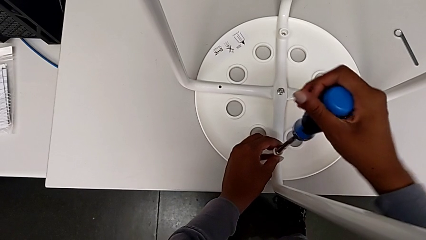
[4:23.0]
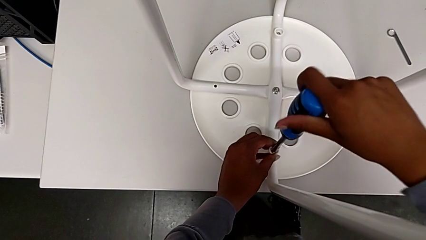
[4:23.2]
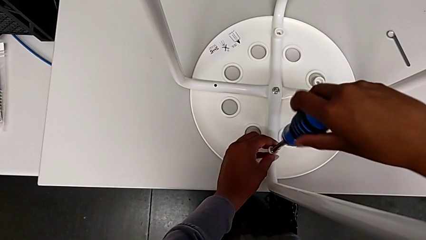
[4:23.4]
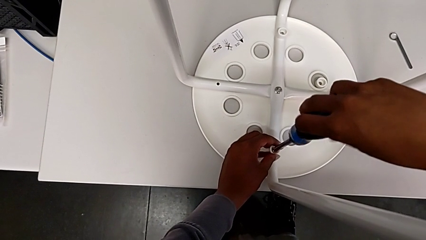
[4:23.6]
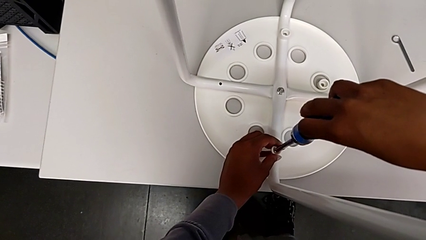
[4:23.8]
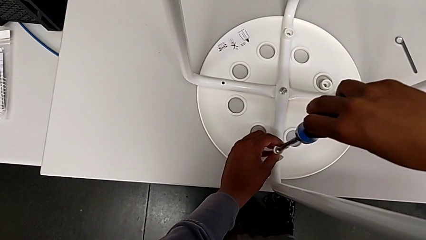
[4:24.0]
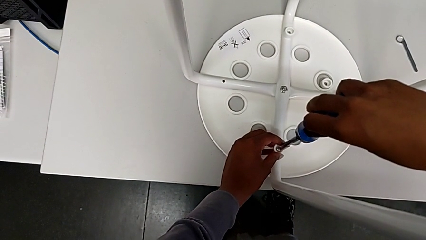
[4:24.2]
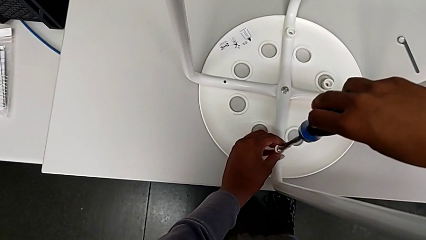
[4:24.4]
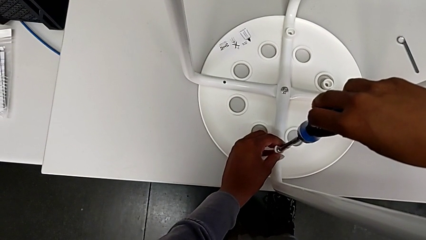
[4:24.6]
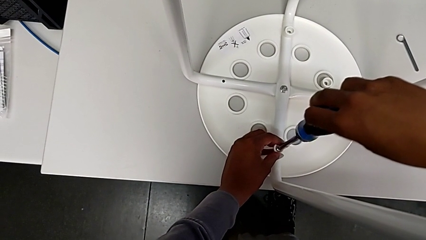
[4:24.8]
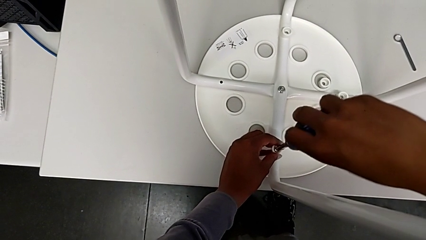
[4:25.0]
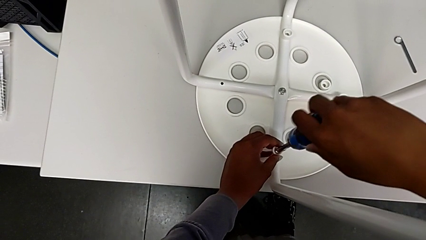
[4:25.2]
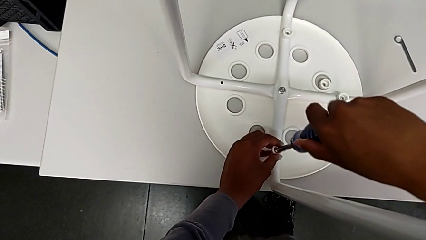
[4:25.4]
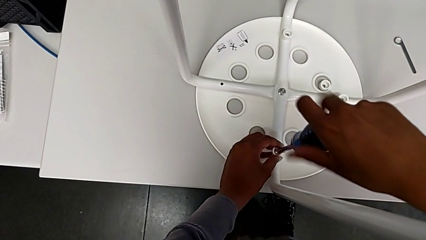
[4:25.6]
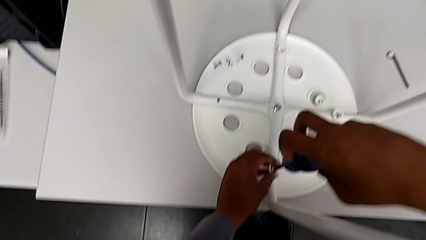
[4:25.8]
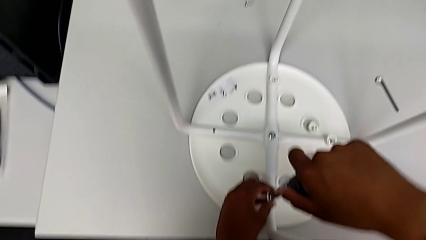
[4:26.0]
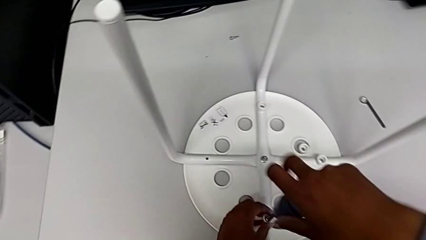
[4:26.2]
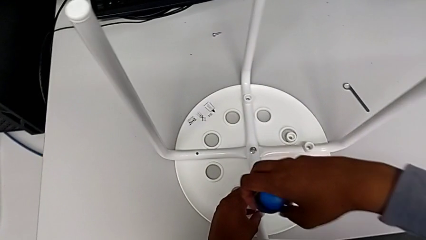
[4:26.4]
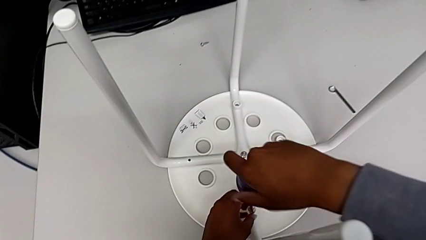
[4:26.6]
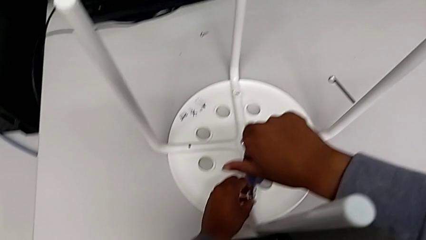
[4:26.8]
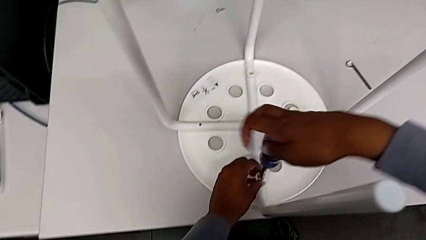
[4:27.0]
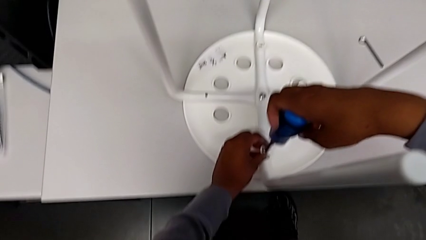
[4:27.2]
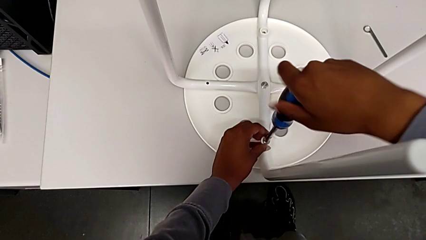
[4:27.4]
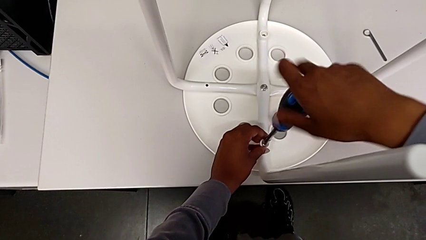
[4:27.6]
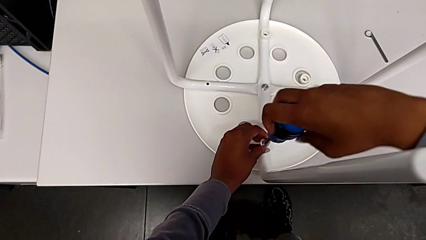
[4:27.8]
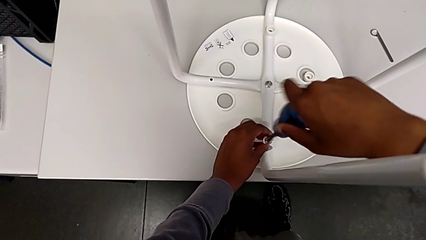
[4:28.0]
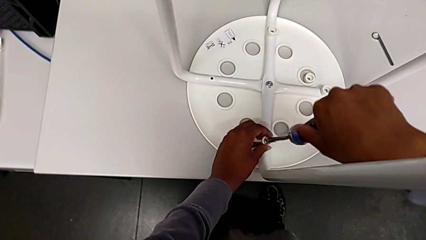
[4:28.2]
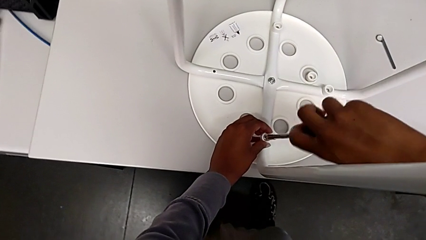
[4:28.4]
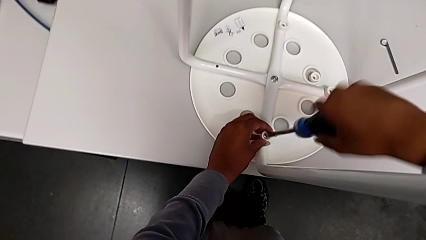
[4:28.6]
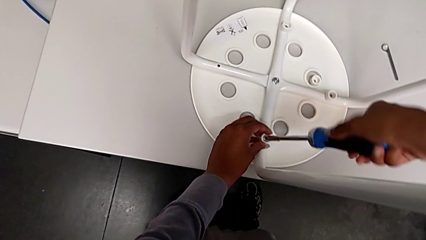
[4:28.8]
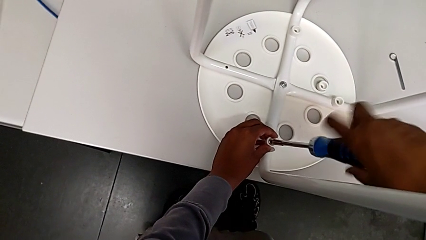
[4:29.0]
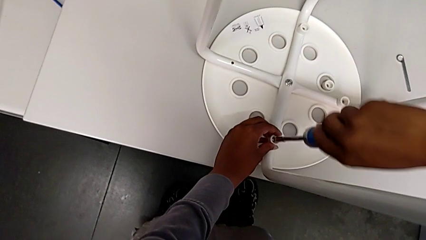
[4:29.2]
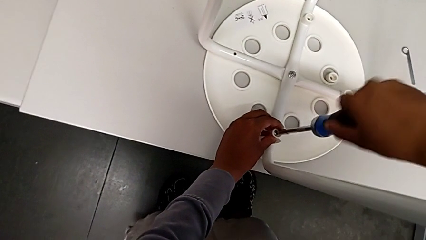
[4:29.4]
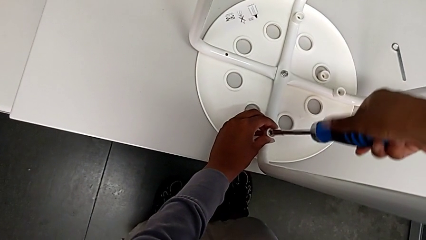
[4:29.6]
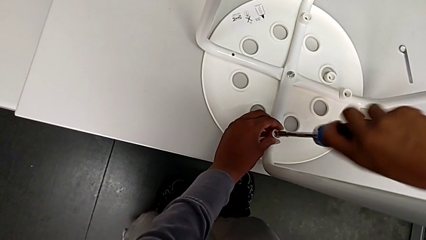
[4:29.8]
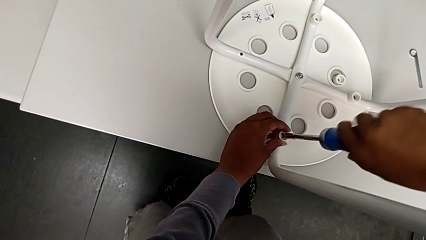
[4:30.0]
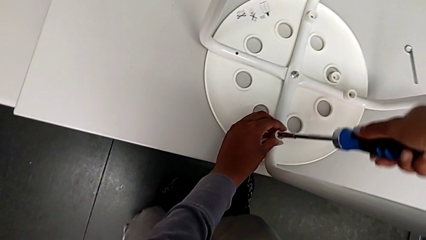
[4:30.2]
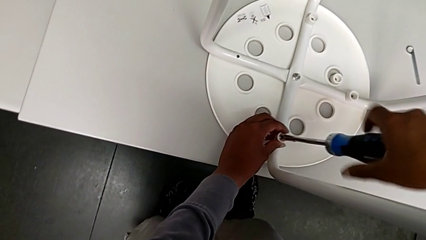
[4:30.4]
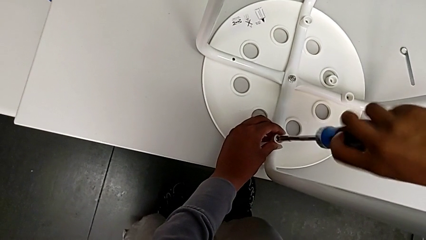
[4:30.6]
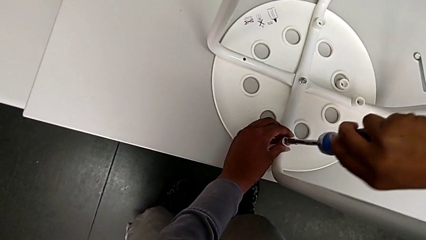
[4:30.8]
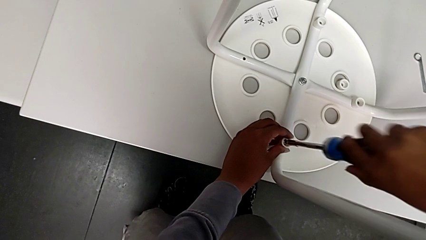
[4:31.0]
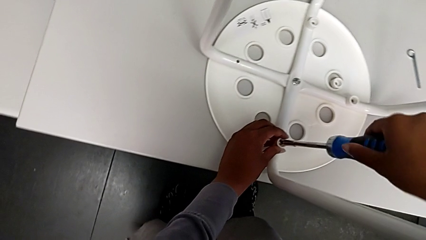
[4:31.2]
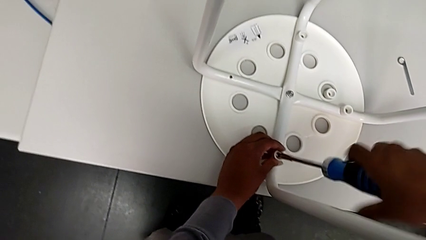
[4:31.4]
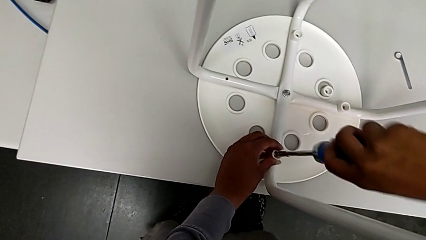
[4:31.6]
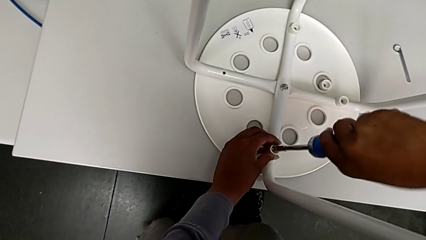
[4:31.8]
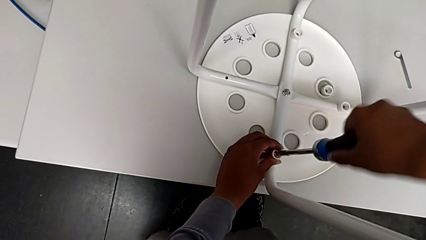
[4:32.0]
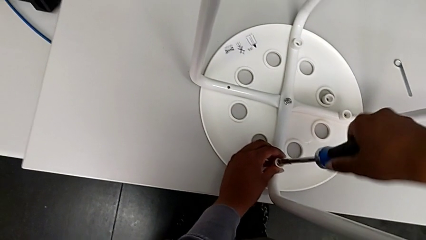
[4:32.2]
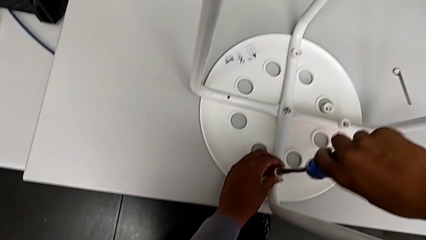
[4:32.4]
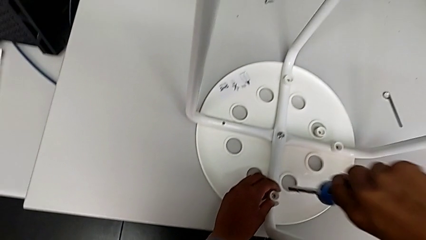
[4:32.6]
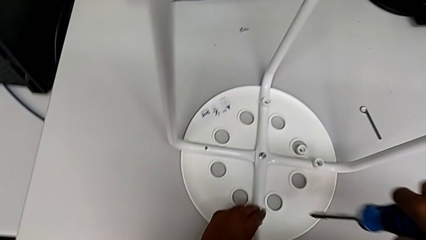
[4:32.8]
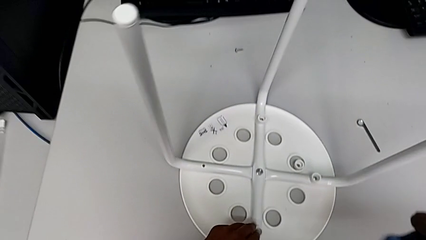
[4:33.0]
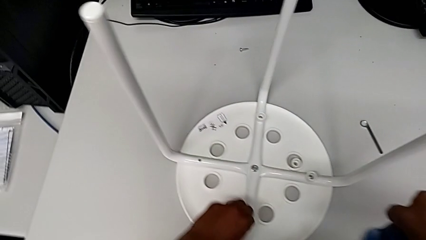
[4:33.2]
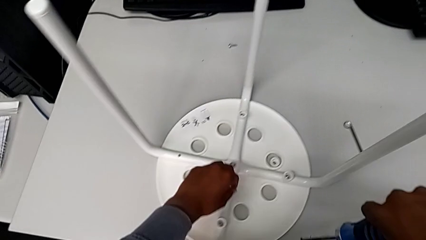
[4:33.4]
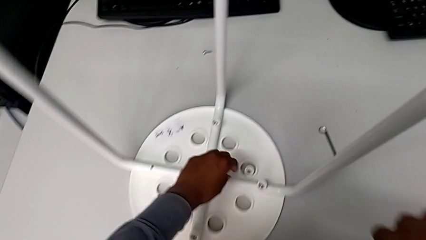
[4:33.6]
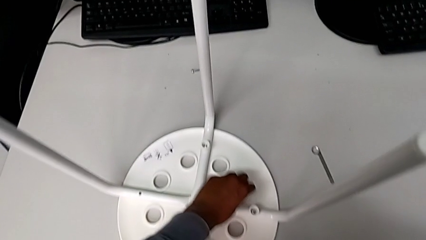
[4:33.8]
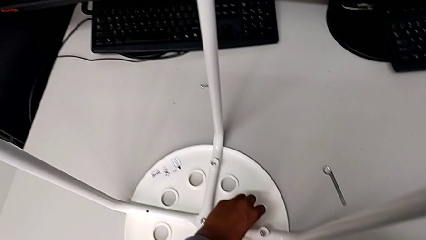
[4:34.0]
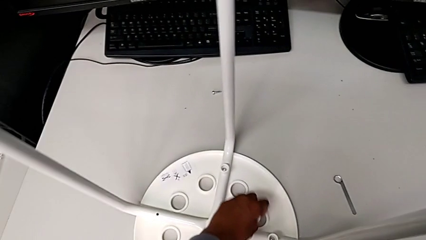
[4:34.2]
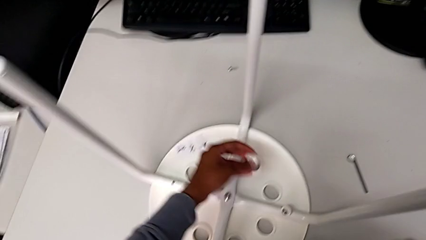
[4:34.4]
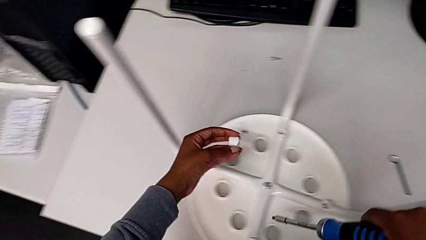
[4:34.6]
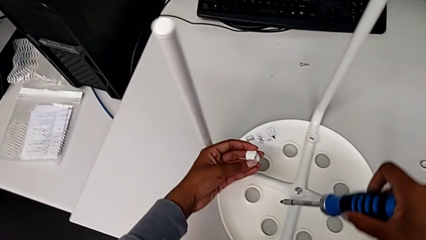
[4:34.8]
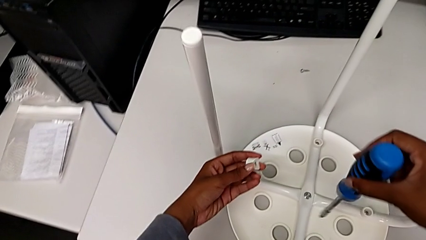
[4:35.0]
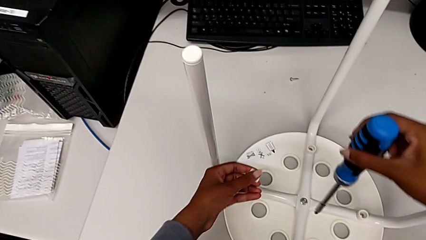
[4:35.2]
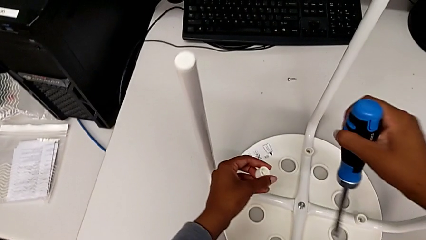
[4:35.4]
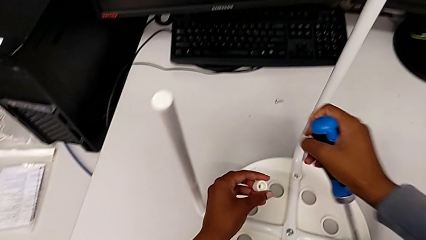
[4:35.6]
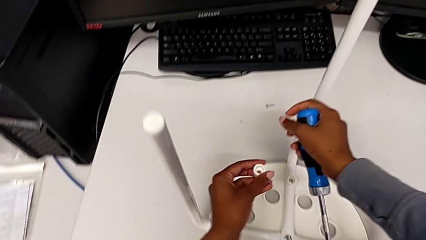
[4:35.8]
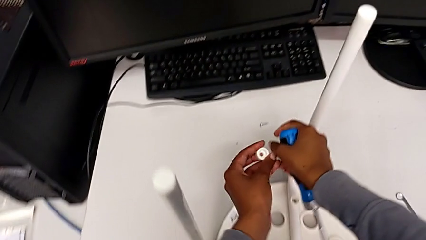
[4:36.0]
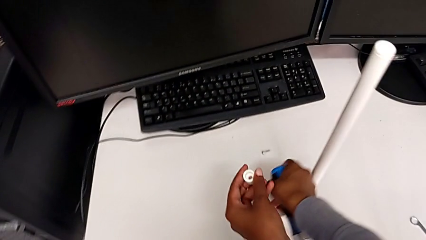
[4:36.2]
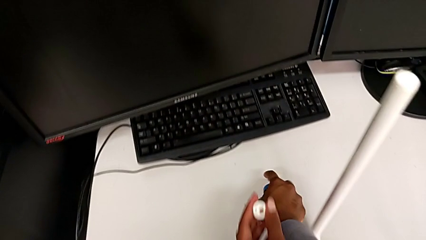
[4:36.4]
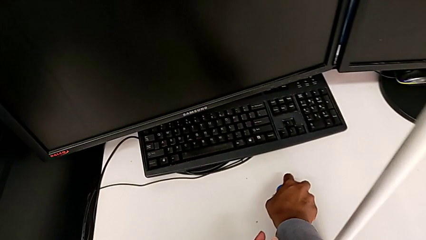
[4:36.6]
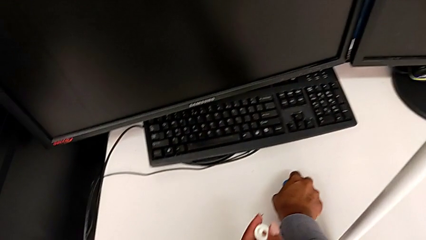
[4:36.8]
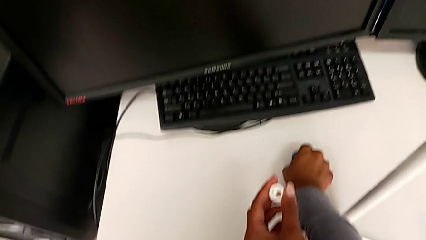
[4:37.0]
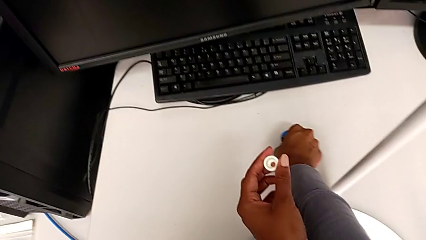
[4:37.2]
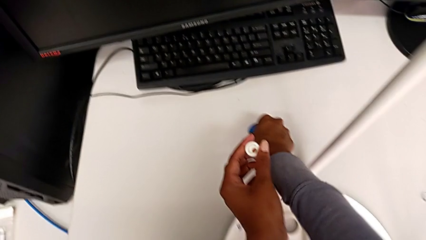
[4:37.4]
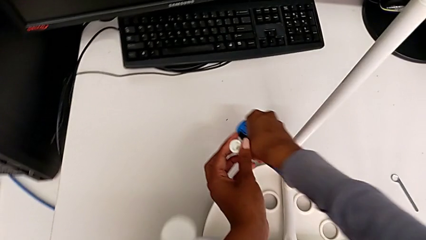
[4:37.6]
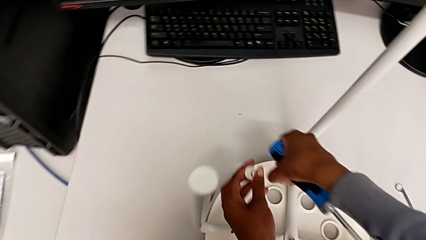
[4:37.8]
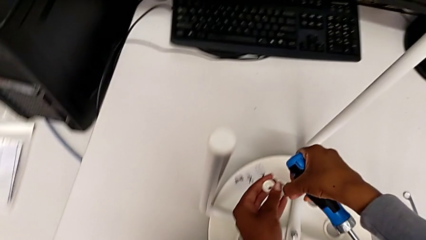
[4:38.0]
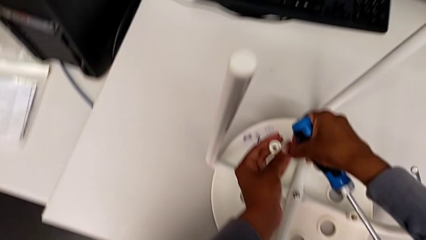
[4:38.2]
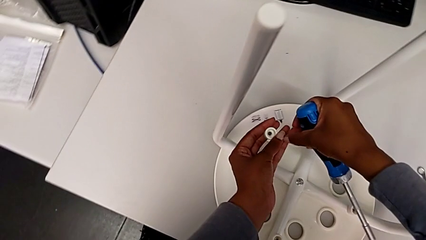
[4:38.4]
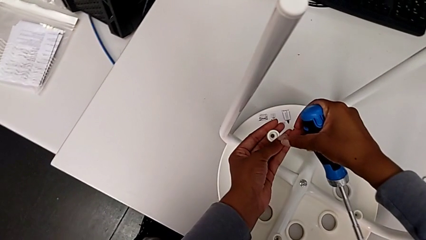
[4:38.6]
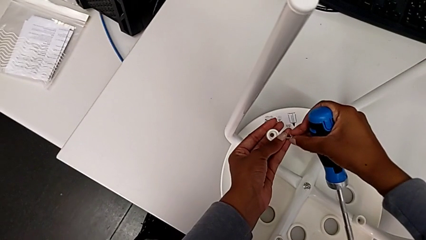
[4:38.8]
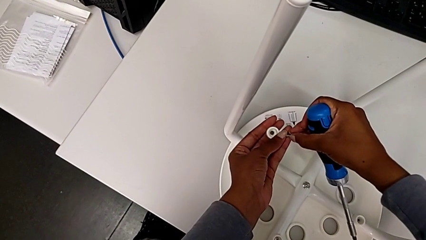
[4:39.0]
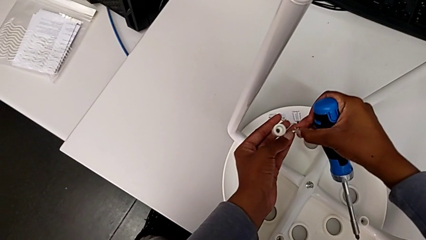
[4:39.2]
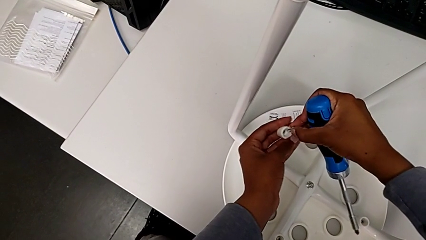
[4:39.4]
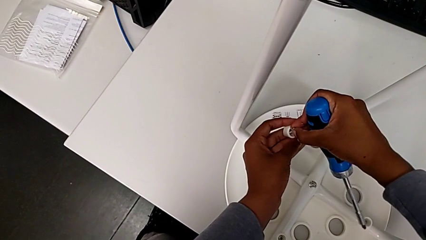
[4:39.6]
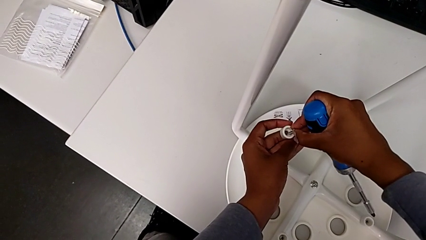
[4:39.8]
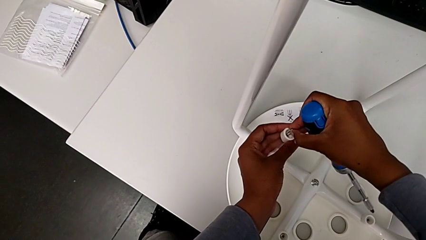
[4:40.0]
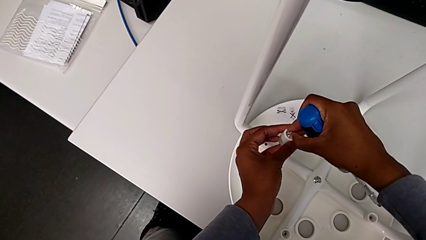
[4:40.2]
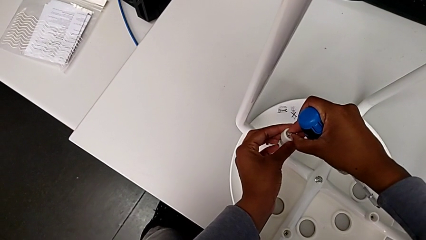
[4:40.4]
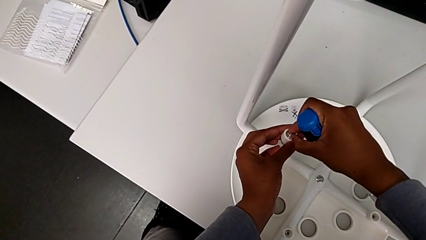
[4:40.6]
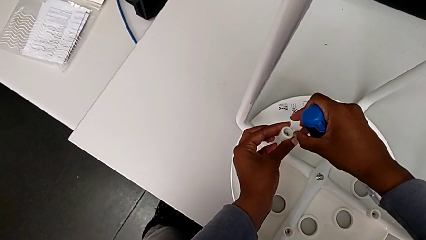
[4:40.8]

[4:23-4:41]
The camera wearer is assembling the seat and its legs. They screw the screw, withdraw the screwdriver, grab the washer, grab the screw and insert it.
